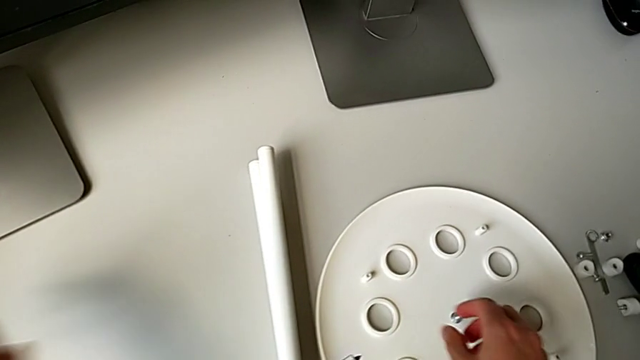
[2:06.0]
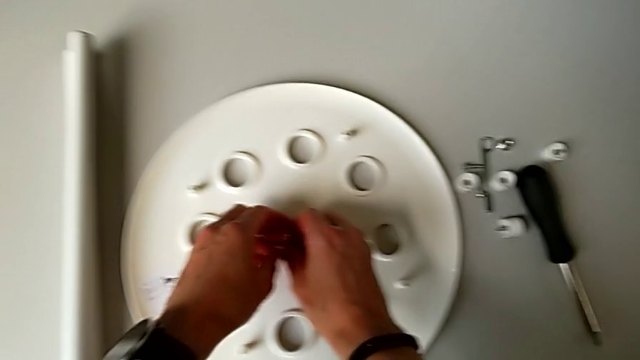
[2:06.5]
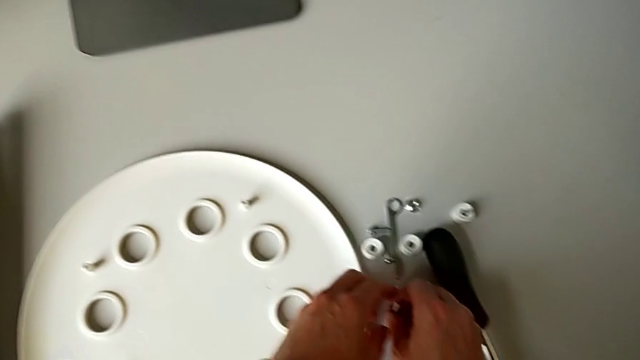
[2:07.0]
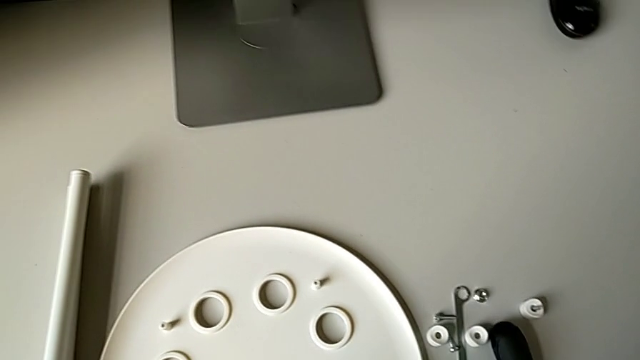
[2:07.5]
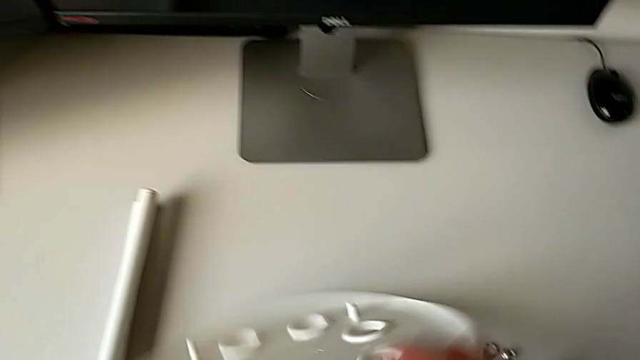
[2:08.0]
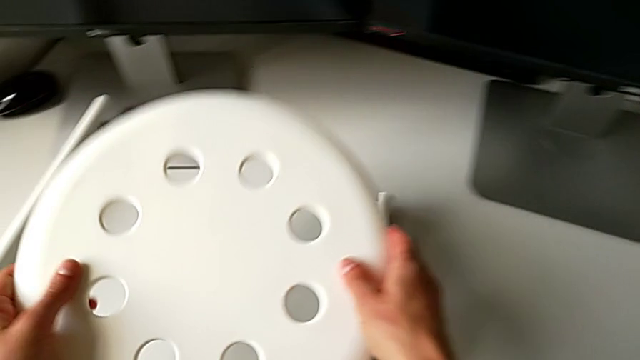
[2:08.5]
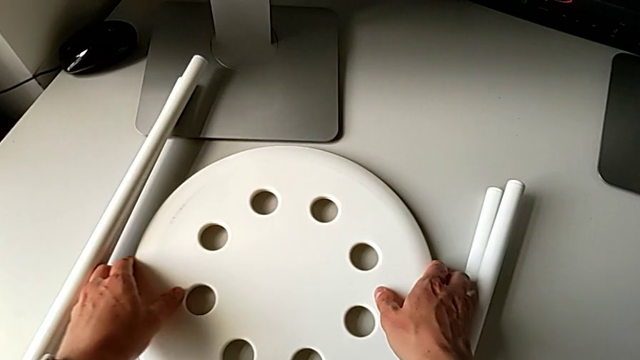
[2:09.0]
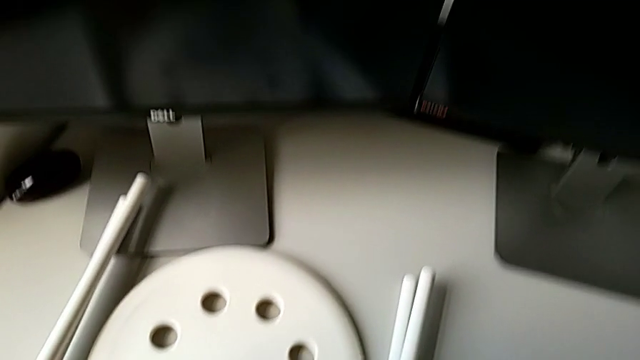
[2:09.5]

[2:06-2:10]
The camera wearer is disassembling the legs and separating them. They grab the middle screw, place it, grab the seat, flip it and place it.
